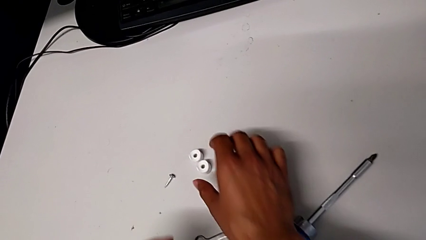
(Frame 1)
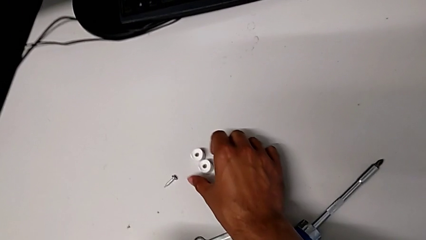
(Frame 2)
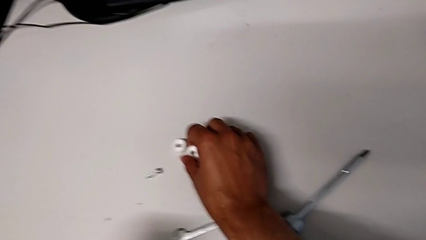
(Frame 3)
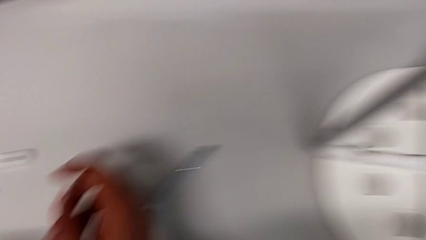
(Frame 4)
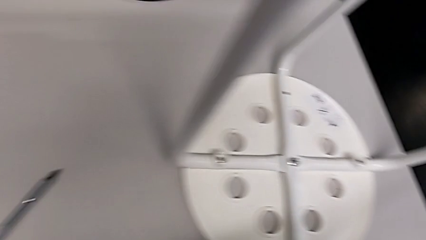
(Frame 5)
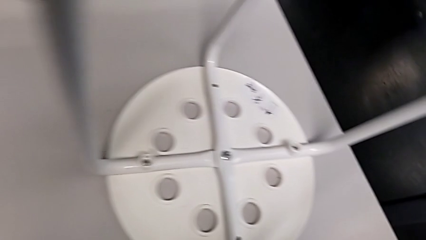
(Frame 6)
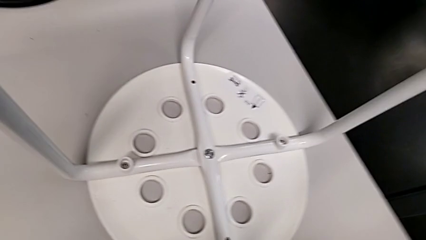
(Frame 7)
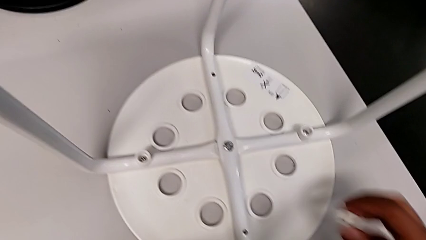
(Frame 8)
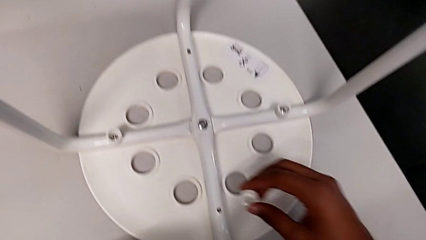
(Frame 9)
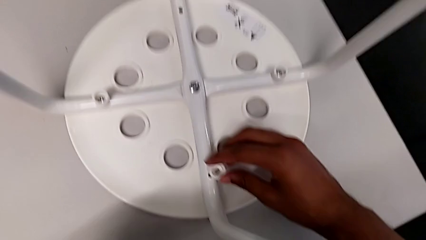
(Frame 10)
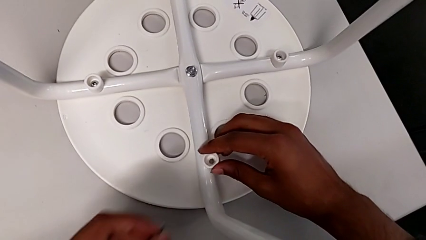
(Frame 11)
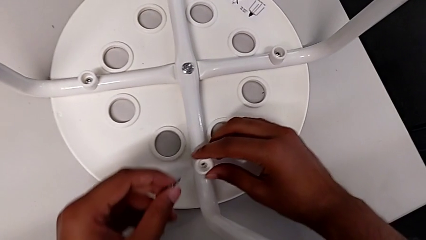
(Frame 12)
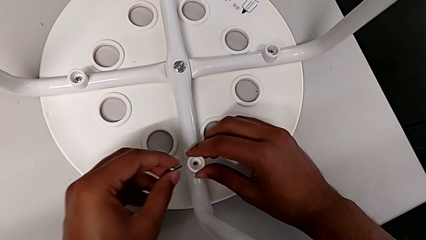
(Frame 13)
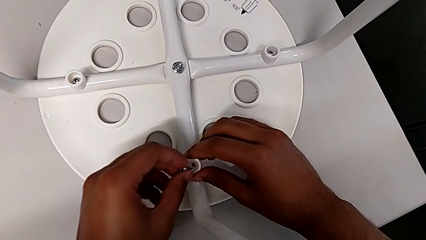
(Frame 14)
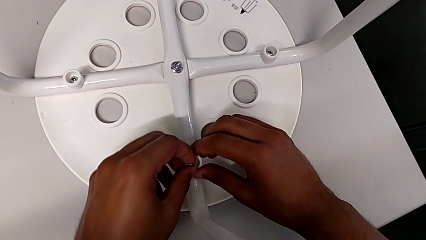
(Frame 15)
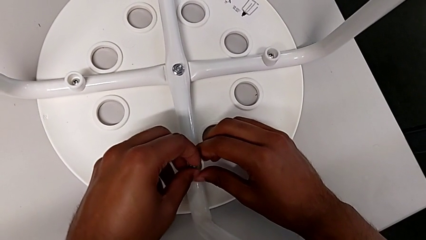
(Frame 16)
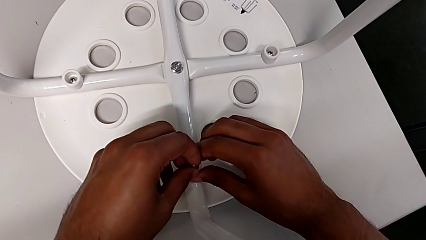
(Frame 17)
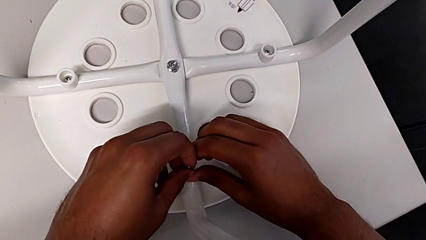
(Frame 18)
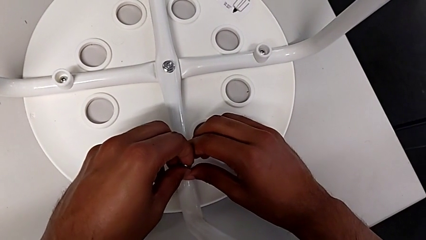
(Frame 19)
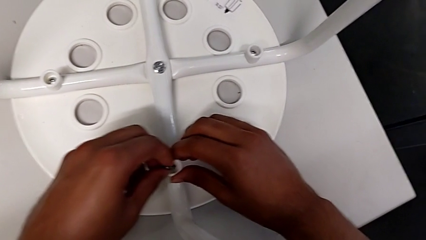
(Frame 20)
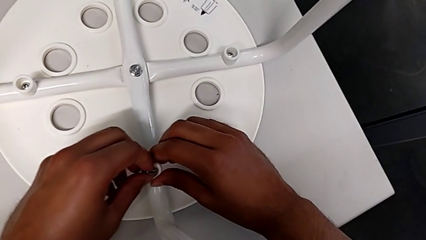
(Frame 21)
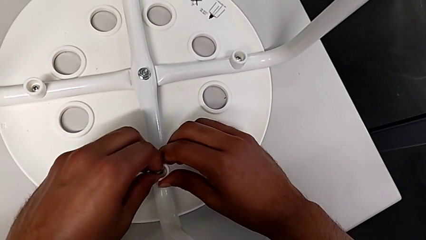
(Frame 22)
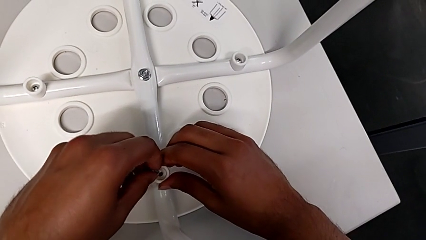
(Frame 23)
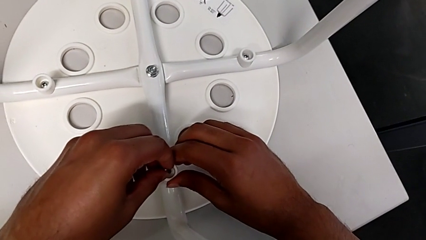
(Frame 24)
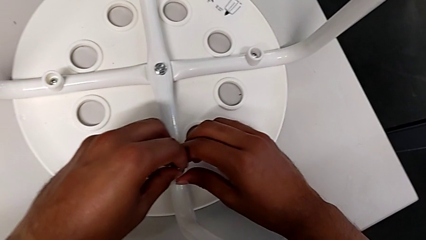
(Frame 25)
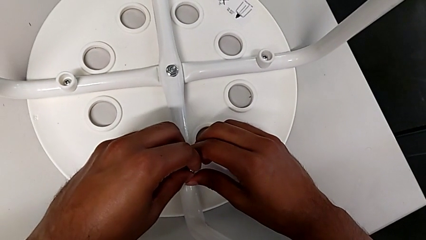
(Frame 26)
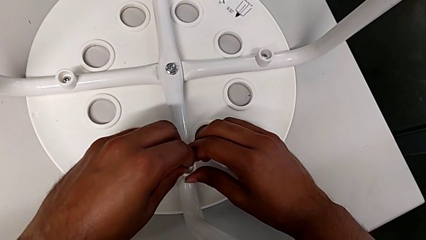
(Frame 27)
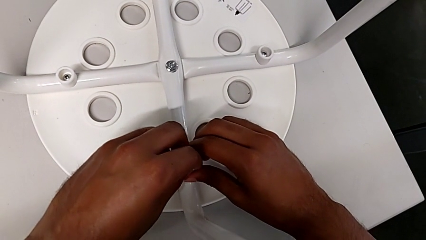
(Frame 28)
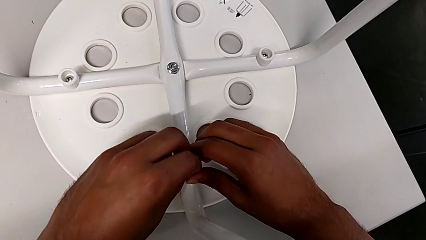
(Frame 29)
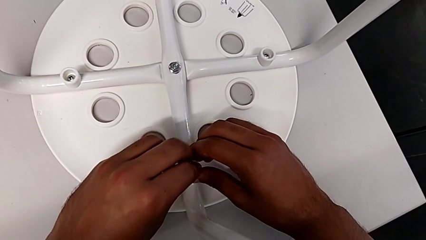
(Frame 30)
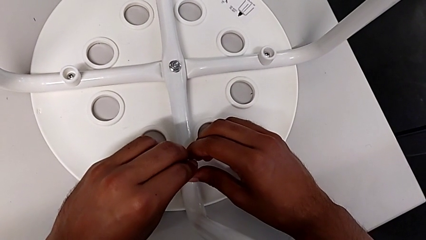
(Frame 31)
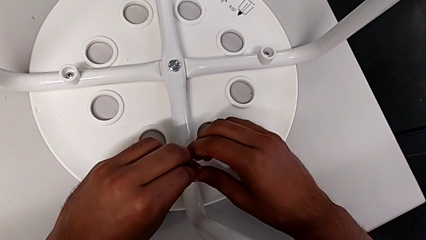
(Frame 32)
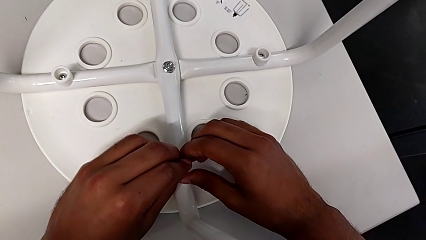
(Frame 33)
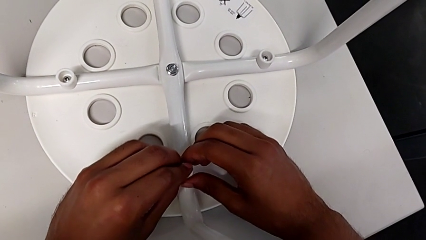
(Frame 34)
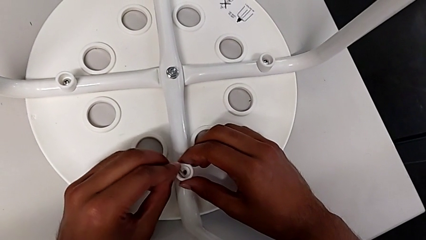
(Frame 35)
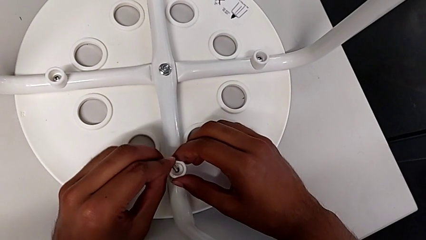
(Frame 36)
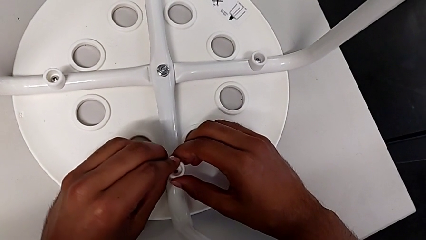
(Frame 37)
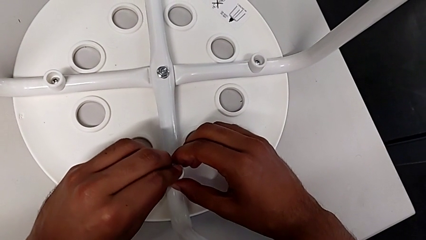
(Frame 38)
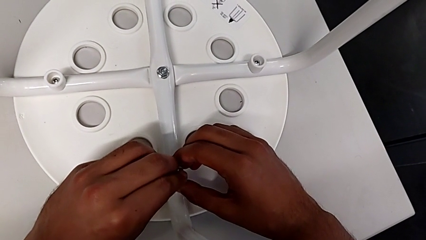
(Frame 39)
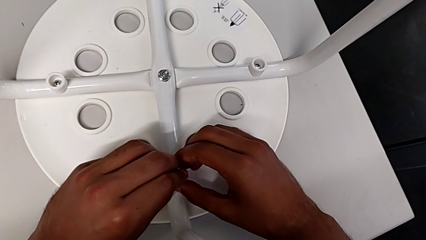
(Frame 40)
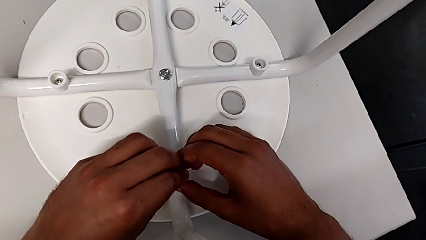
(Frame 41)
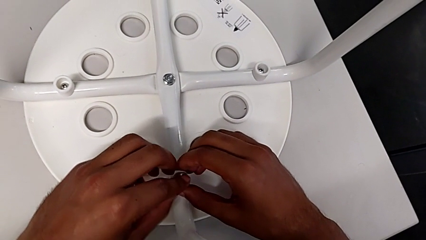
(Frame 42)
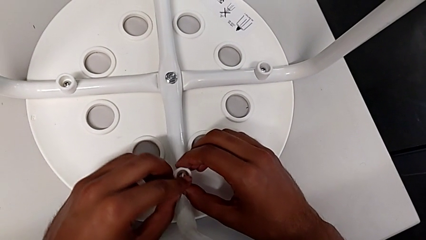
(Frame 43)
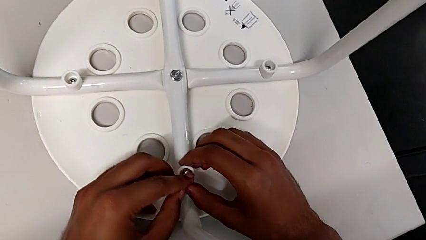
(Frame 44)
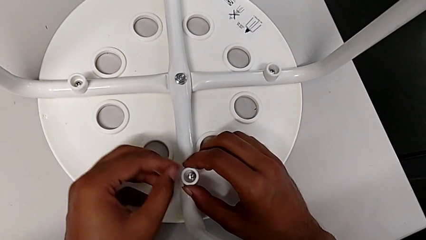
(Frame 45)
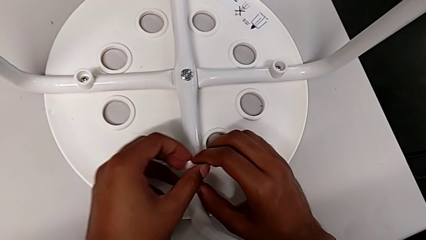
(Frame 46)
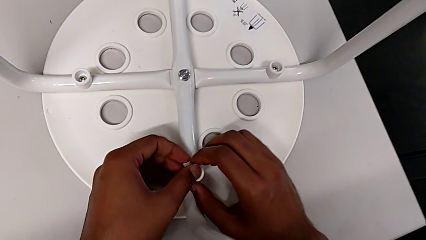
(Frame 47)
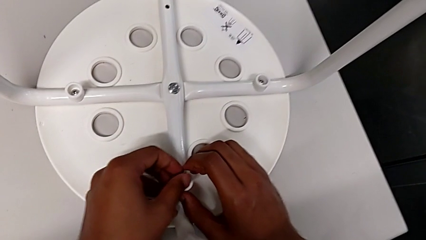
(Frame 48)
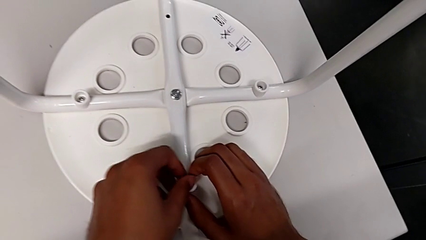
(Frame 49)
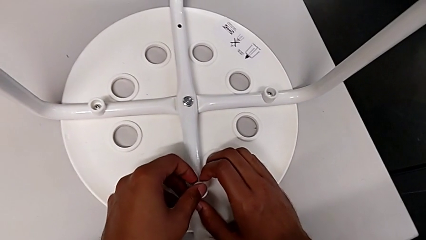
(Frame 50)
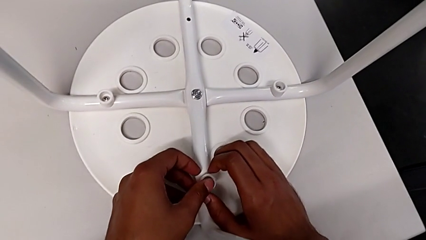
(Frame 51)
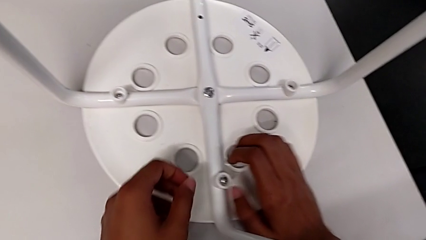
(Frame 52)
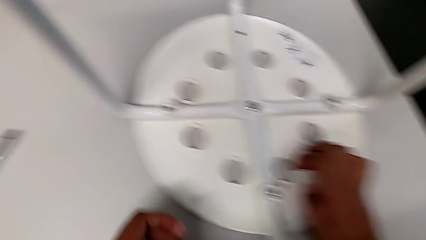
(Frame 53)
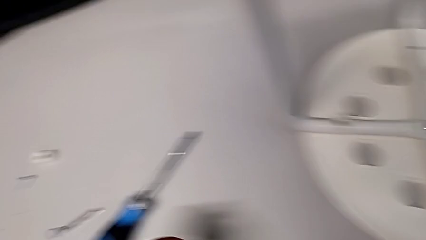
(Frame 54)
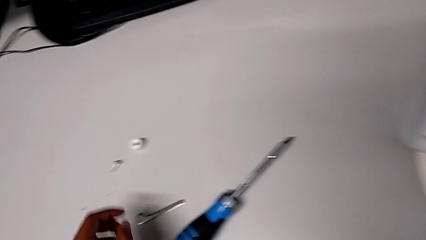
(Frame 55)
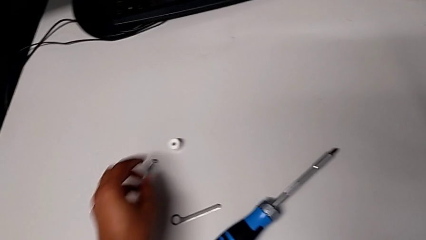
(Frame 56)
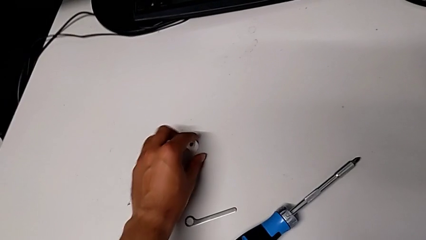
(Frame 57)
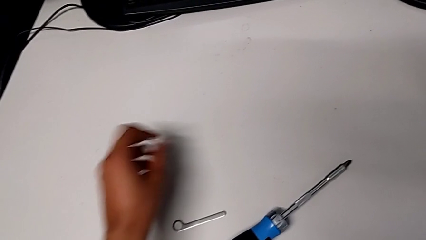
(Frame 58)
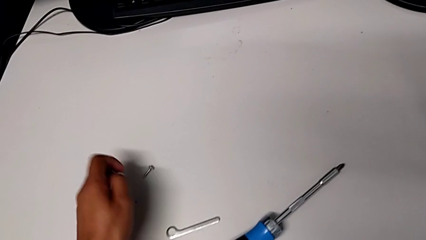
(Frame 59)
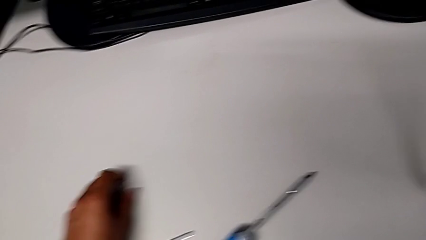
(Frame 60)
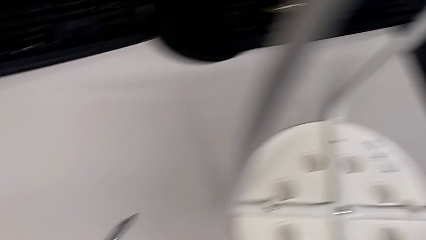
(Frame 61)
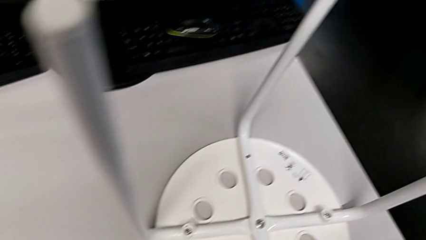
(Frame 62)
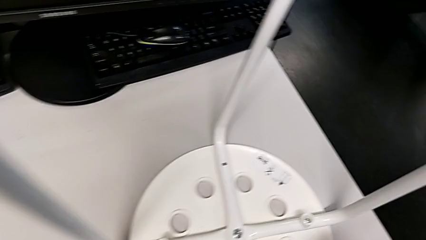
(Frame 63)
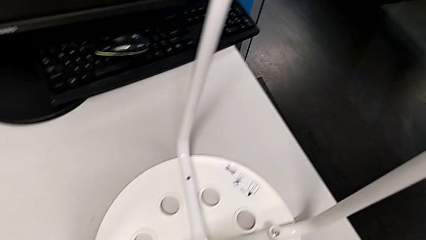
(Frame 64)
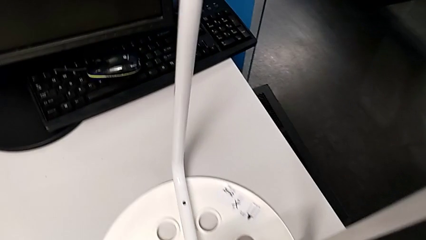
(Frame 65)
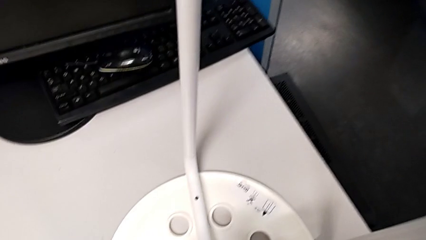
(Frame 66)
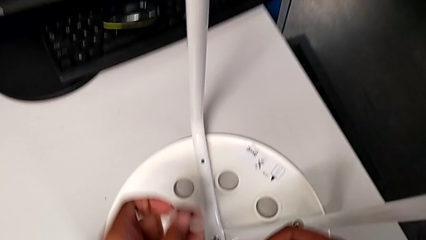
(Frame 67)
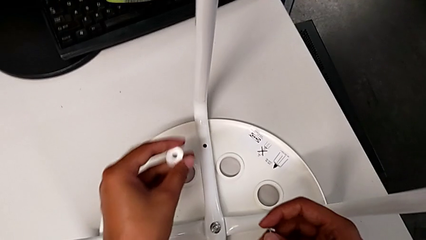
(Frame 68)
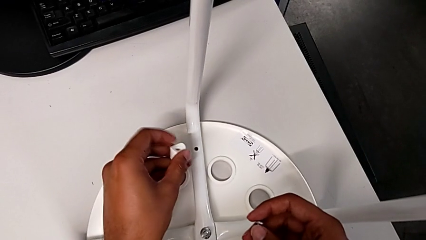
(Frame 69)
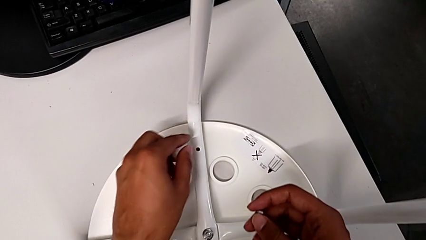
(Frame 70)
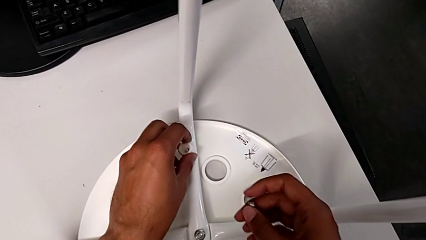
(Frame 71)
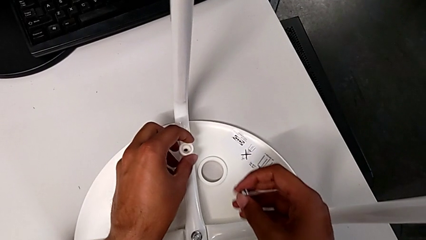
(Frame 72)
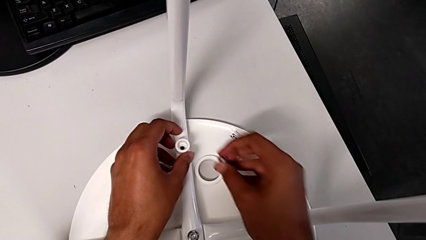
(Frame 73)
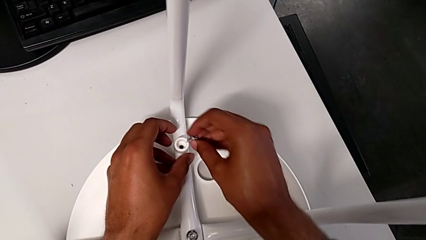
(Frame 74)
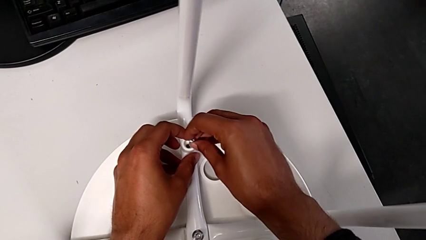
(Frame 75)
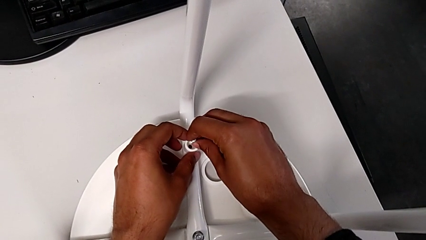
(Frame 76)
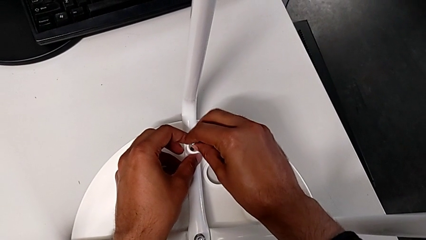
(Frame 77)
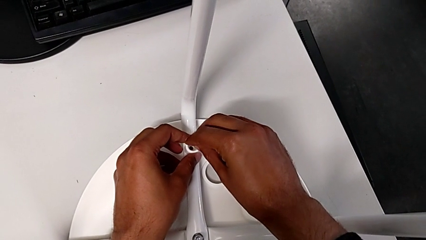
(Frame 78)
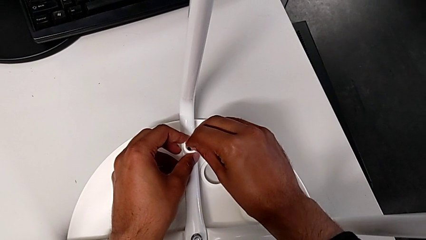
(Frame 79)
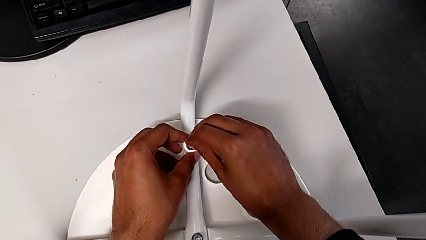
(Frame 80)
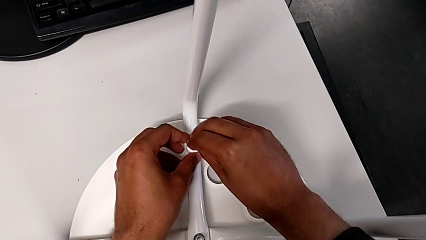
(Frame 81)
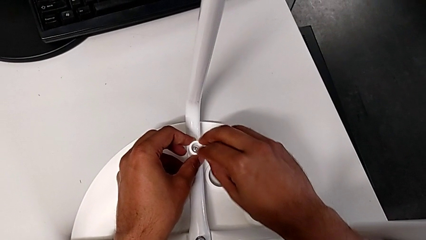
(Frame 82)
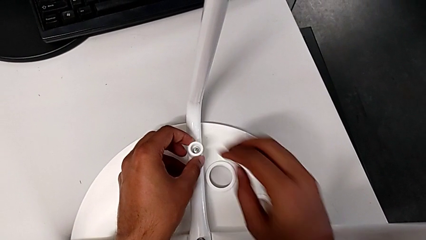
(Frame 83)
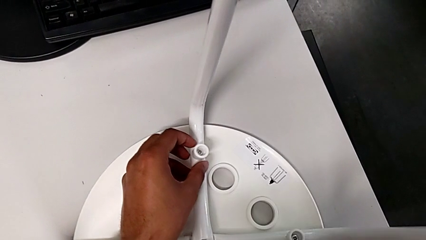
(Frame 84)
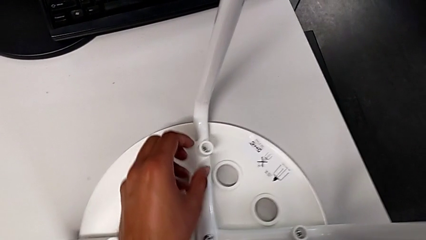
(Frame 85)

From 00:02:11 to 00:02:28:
The camera wearer is placing the seat onto the legs. They grab the washer, align it, insert the screw, insert the third washer, inspect the screw, grab the washer, grab the screw, align the washer and insert the screw.
